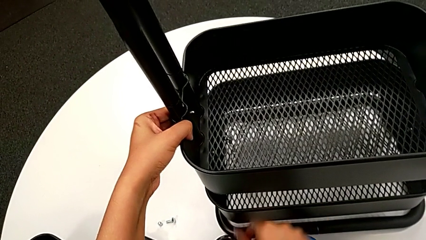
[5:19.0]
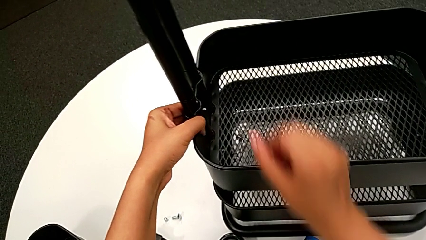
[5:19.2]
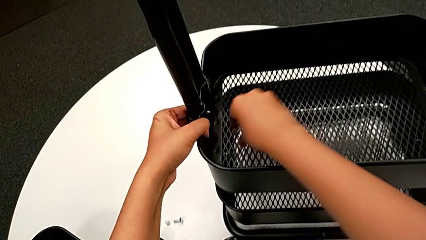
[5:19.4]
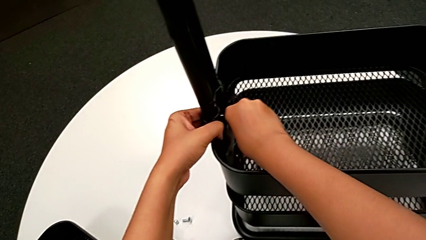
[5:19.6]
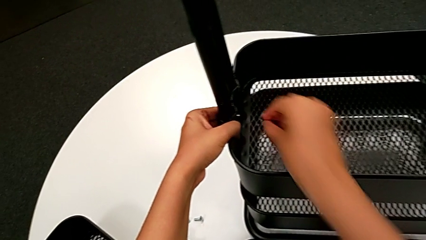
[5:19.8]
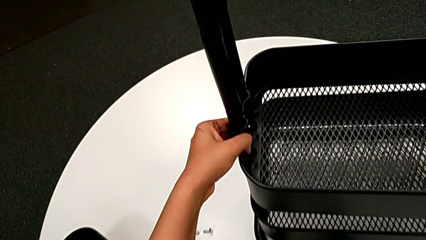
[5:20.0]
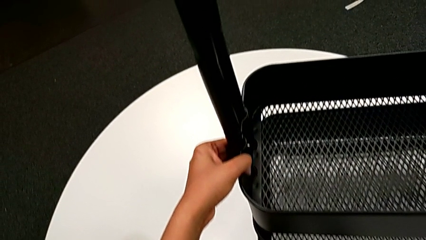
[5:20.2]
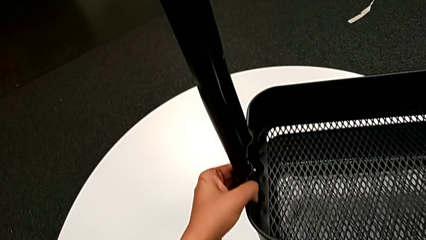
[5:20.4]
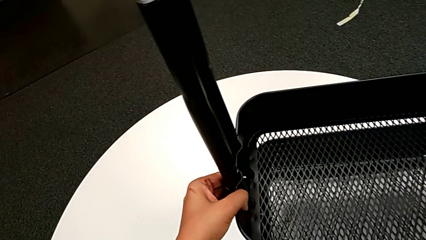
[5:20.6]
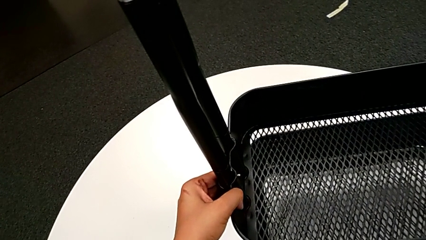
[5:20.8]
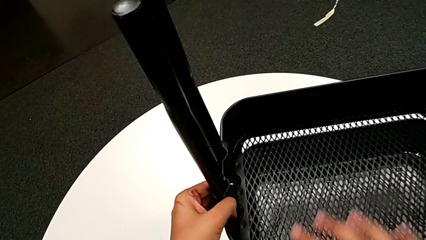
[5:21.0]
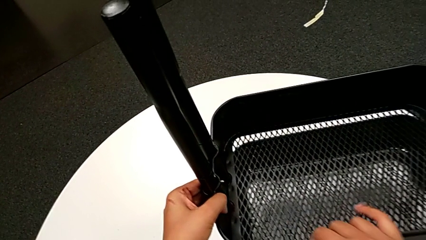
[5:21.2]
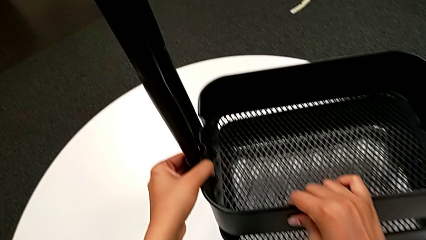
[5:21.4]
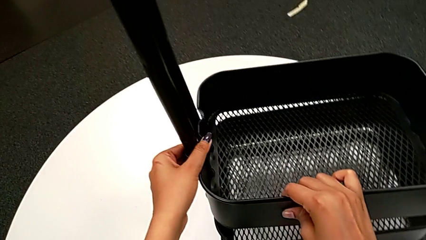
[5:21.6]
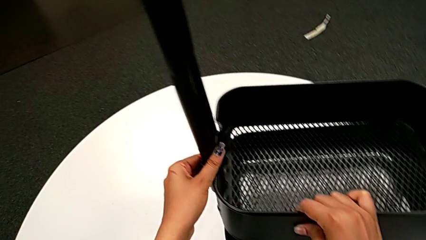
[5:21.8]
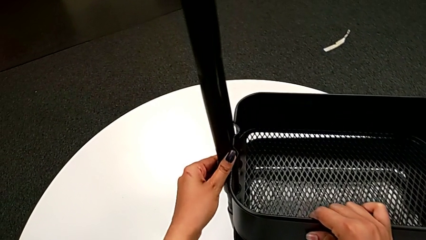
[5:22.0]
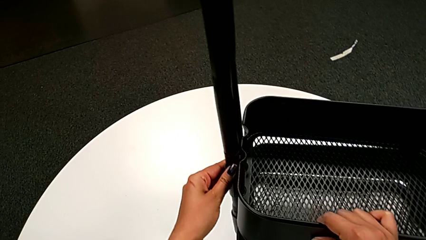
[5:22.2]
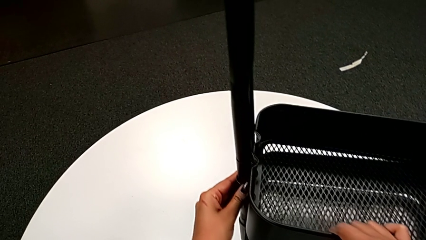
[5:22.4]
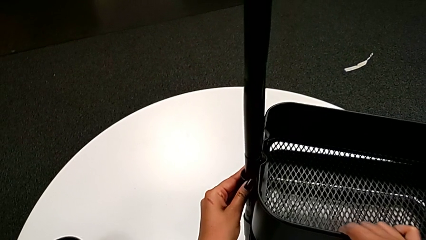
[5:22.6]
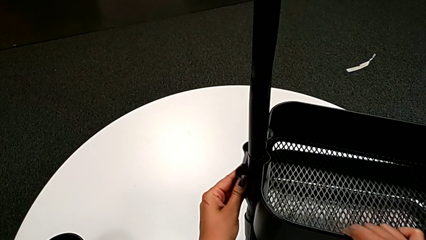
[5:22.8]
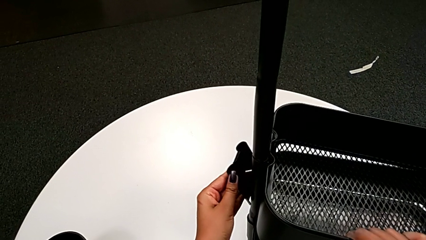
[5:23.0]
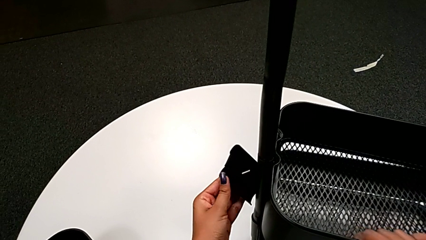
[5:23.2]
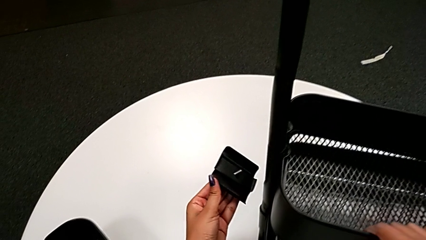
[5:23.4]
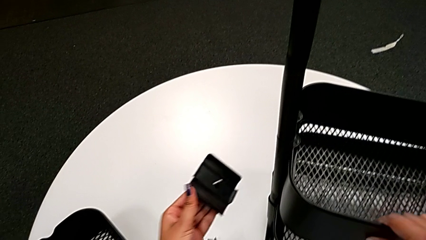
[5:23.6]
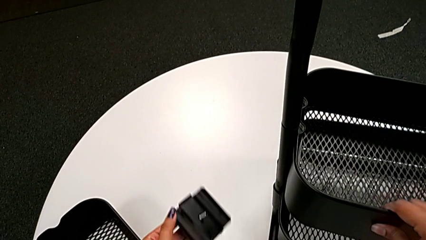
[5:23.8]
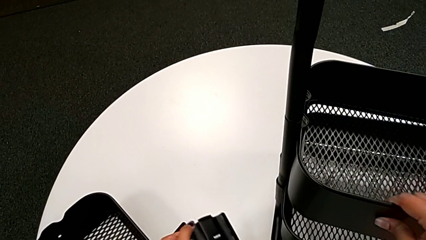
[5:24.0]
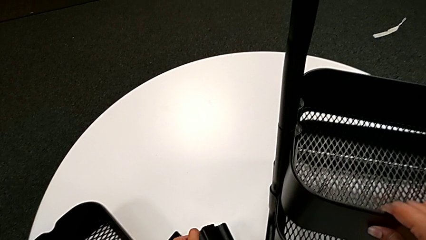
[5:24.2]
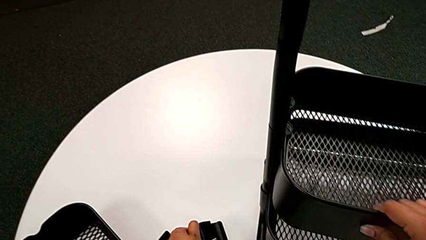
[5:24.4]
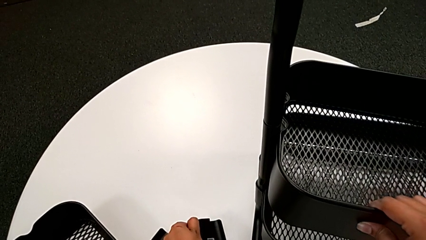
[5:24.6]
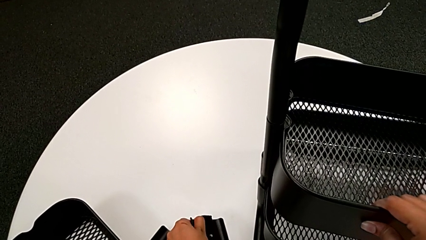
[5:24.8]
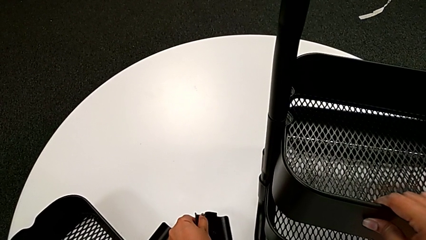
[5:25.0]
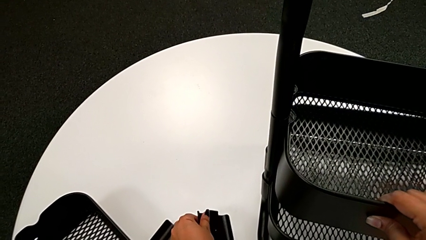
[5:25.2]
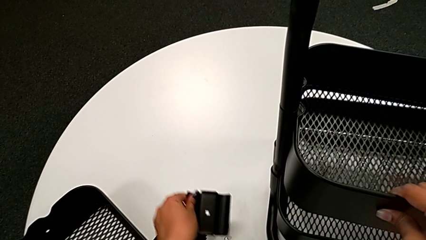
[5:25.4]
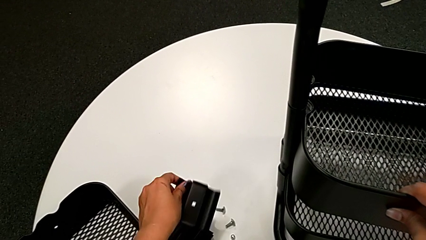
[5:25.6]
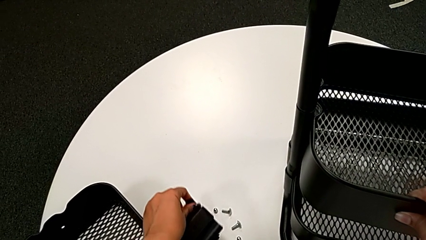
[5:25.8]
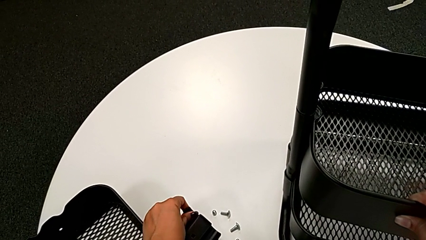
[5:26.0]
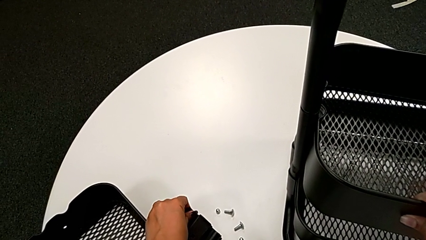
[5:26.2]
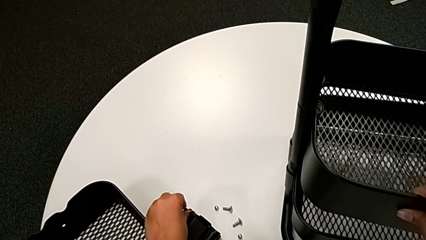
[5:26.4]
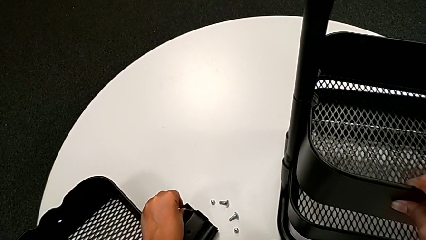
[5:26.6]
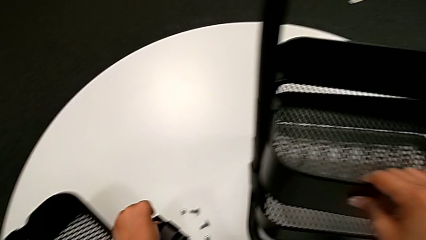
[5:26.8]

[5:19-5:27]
The camera wearer is unscrewing the bolt in the middle tray of a rolling cart. They grab the fourth hexagon cap nut, place it, withdraw the black bracket and place it.

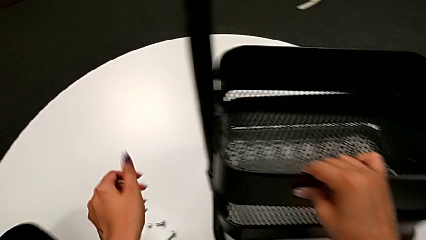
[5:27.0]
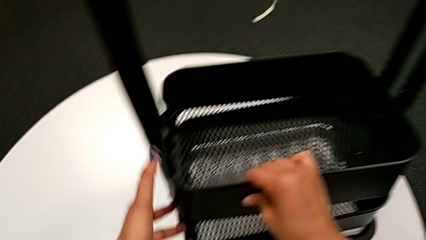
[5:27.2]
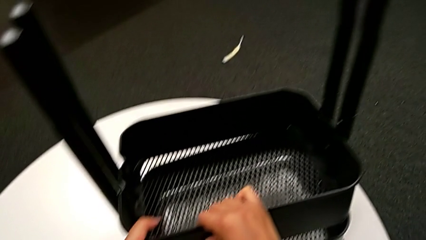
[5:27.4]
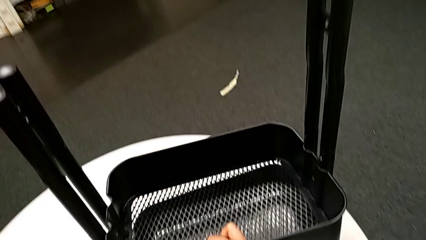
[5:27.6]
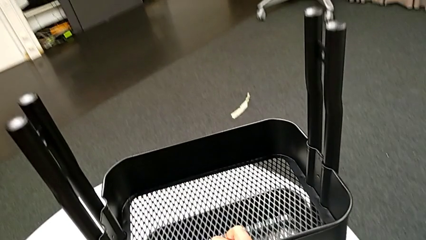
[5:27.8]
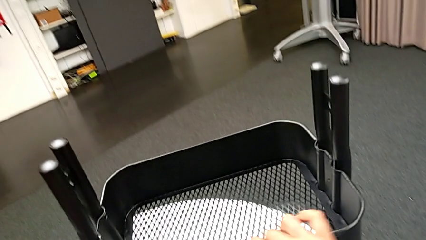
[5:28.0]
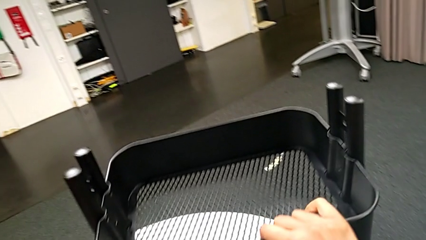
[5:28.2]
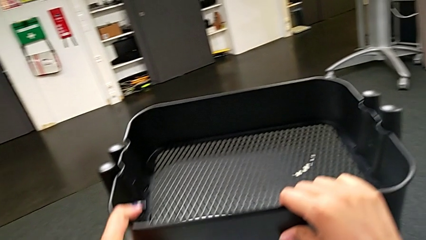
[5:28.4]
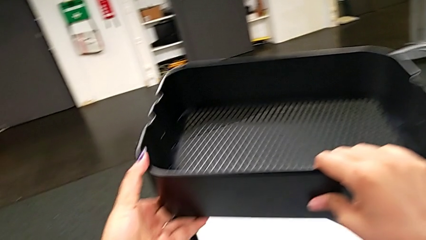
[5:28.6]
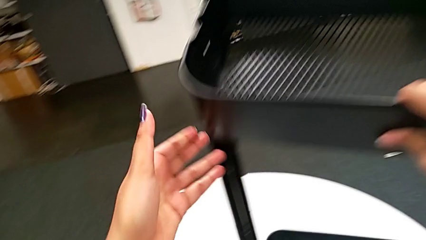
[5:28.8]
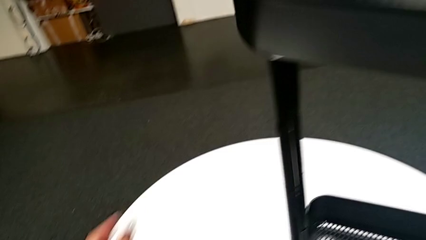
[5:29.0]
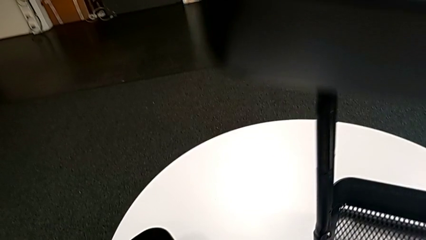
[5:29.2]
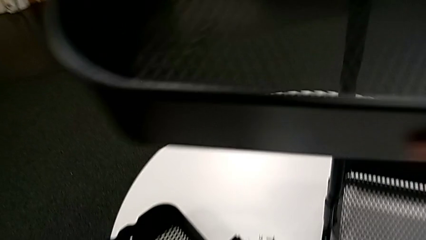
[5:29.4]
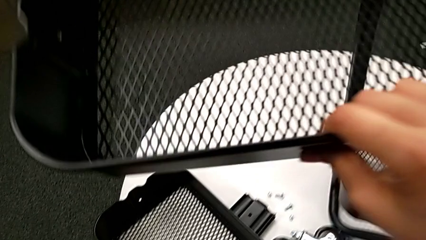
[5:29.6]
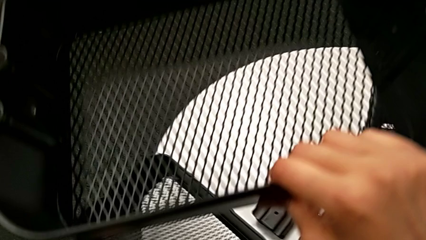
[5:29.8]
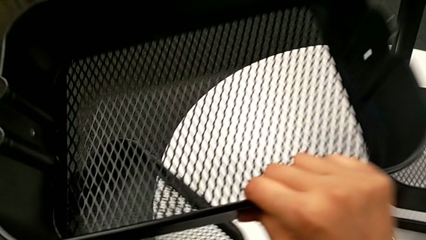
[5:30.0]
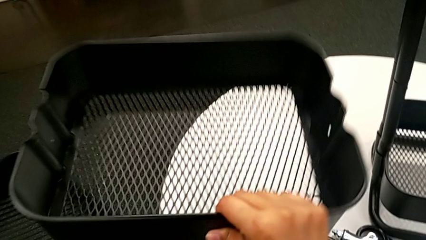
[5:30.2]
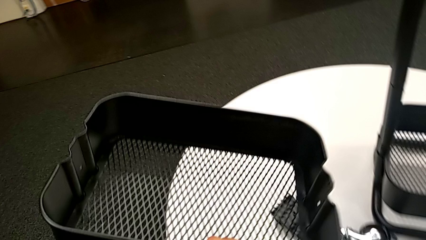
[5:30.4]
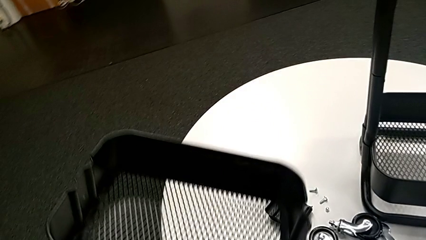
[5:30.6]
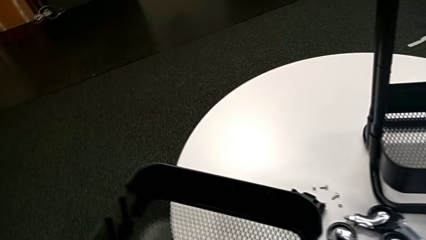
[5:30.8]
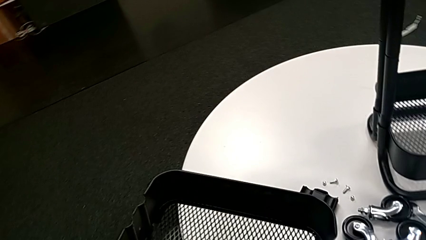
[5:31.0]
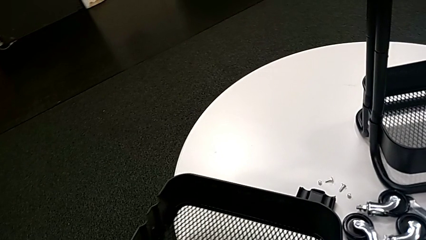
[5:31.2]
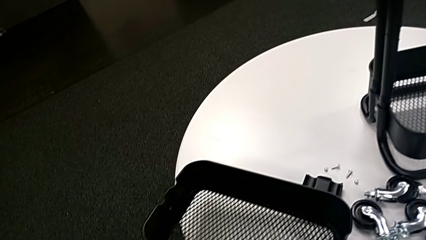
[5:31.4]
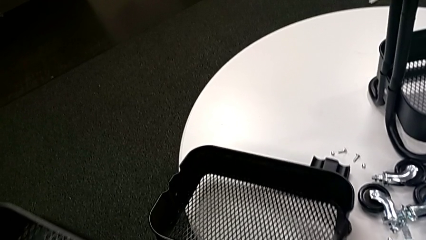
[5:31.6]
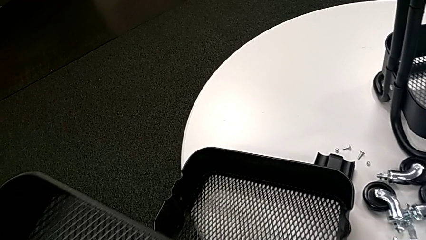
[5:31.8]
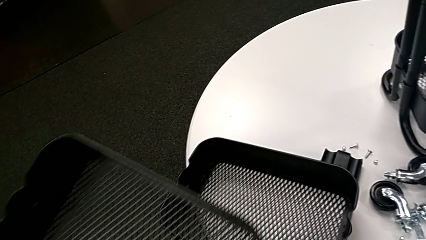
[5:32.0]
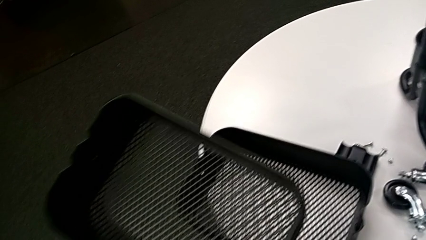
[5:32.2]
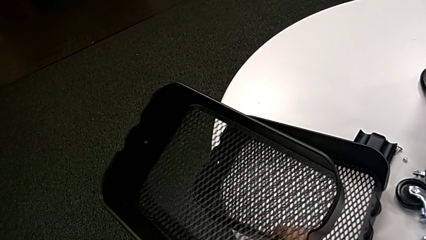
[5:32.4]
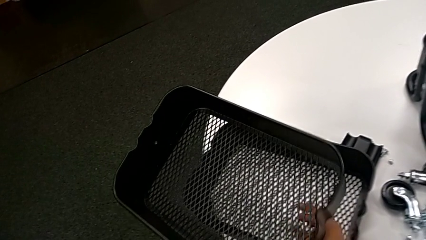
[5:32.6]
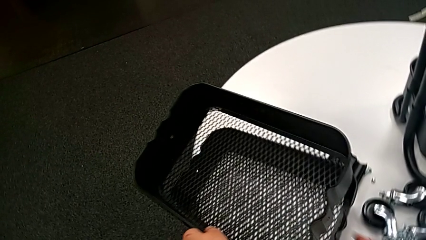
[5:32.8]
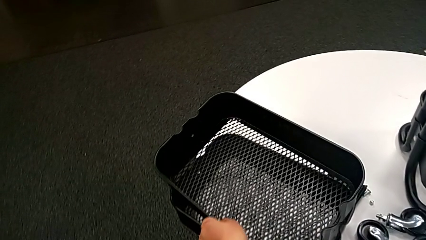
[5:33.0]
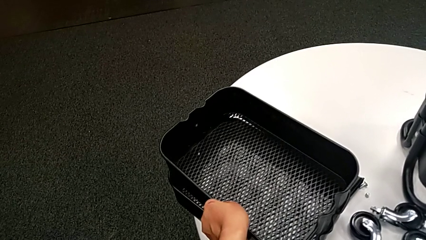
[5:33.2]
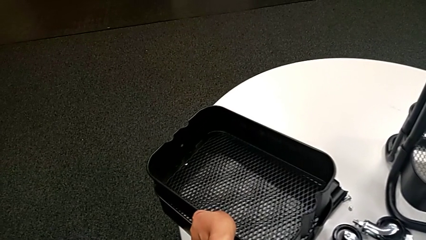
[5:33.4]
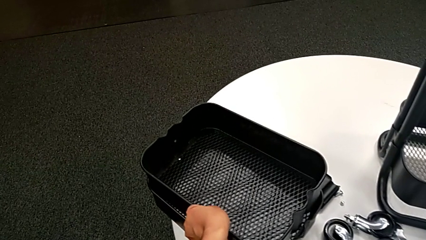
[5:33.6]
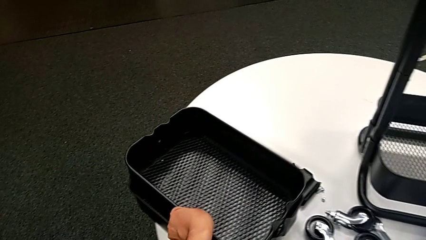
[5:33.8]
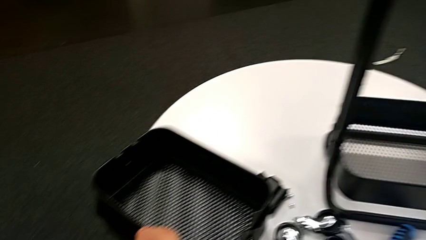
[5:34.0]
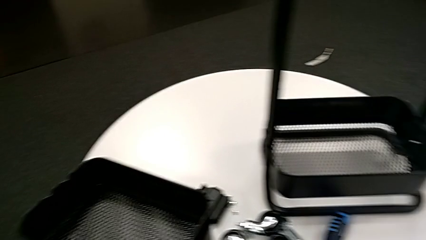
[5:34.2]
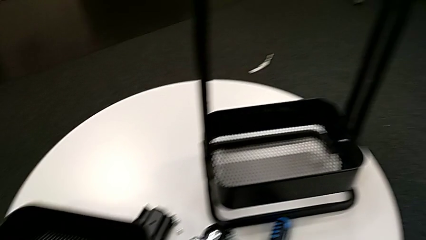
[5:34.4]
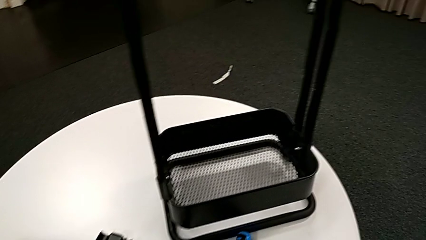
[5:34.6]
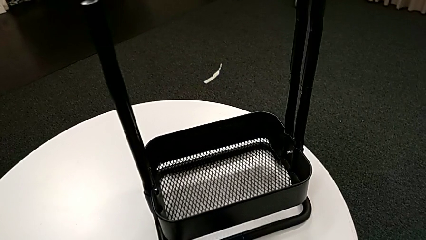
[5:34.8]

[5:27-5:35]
The camera wearer disassembles the middle grid tray. They withdraw the middle grid tray and place the second grid tray.
